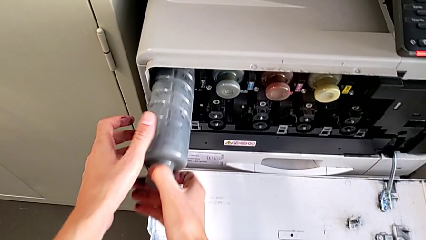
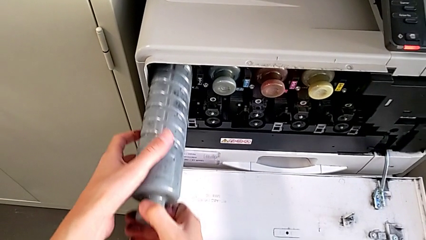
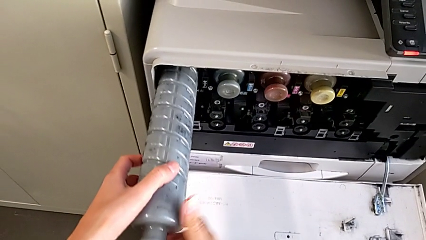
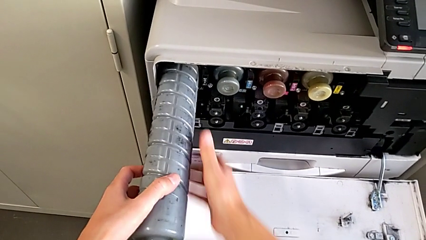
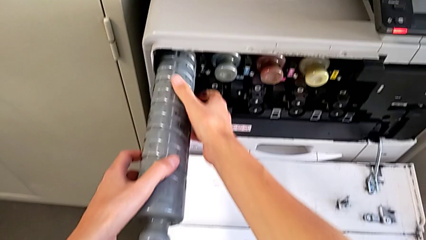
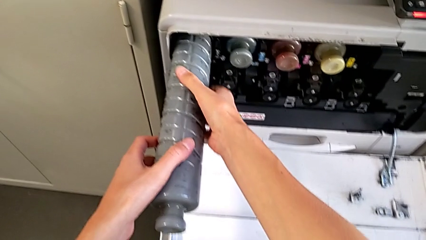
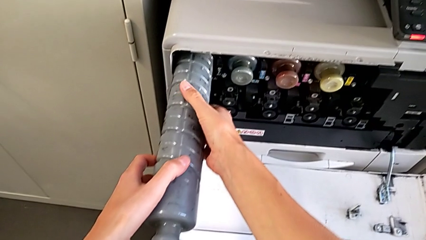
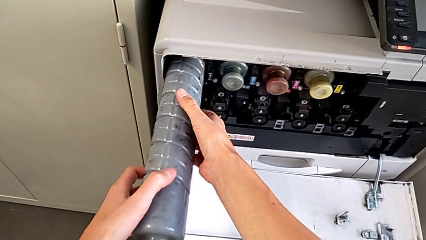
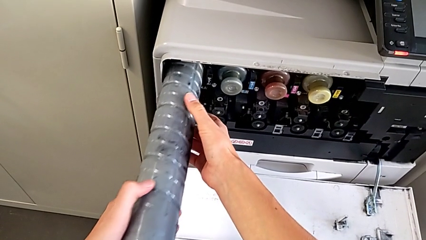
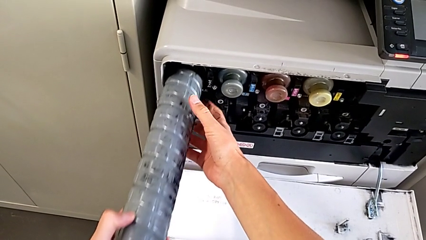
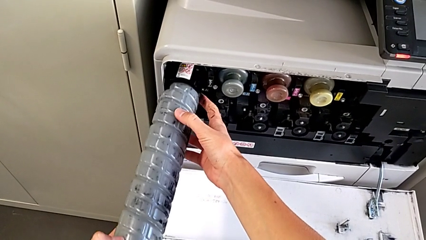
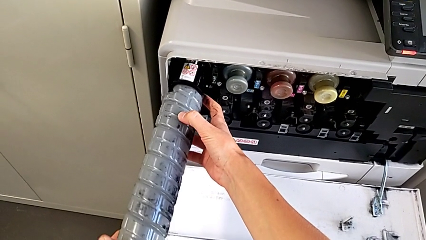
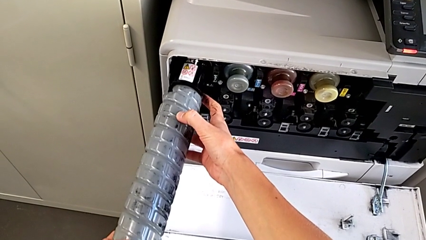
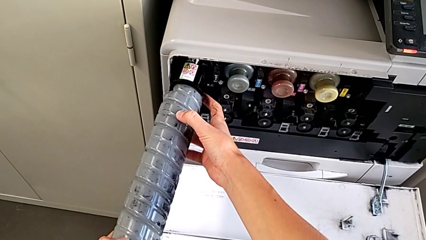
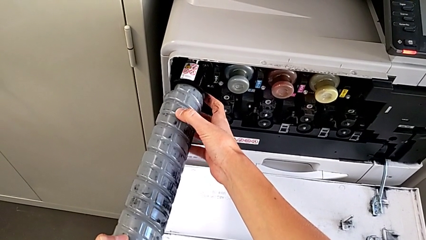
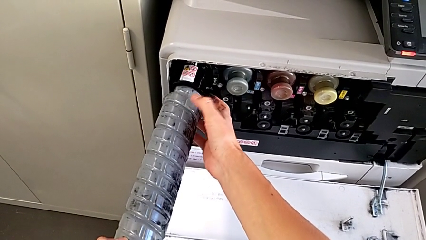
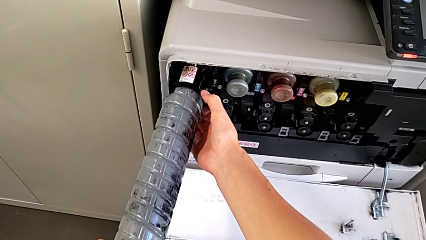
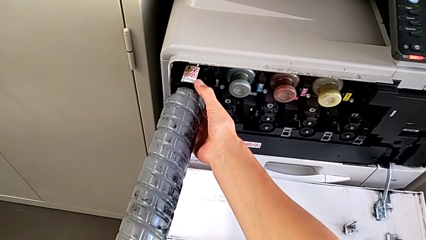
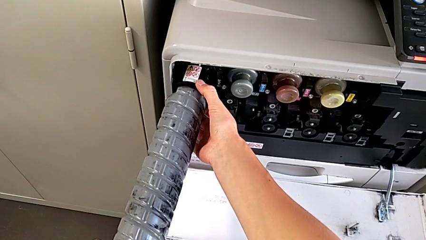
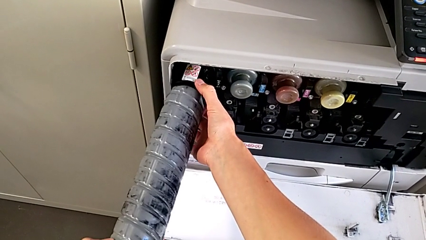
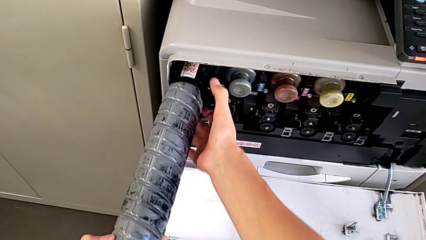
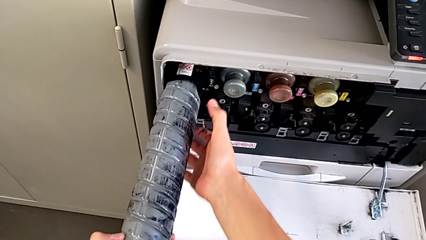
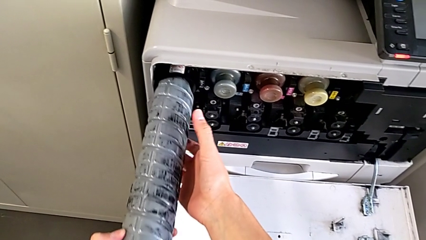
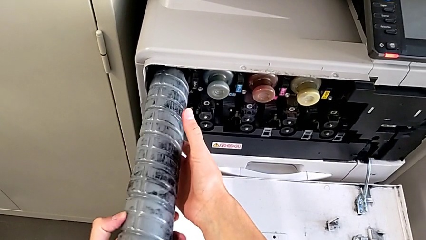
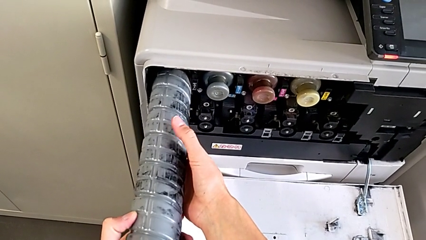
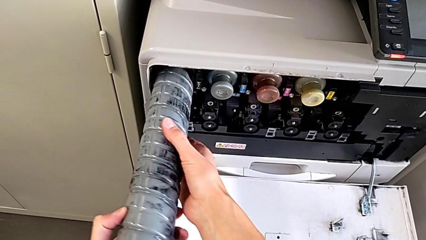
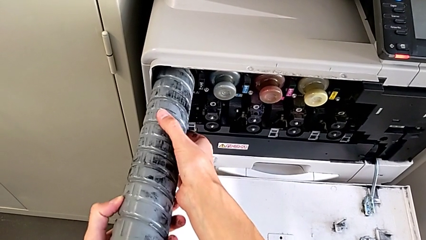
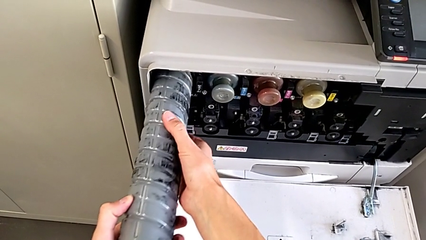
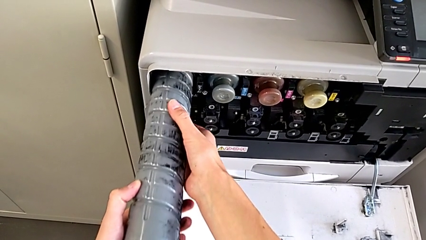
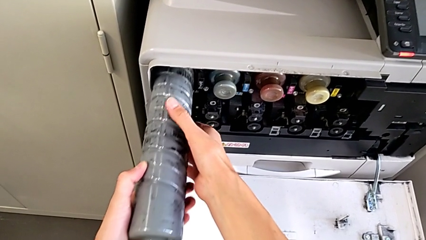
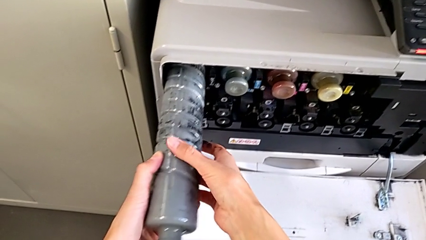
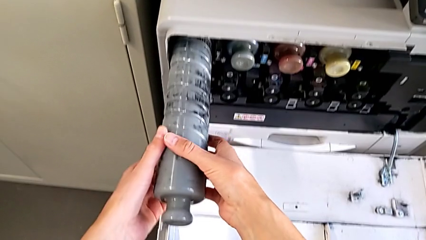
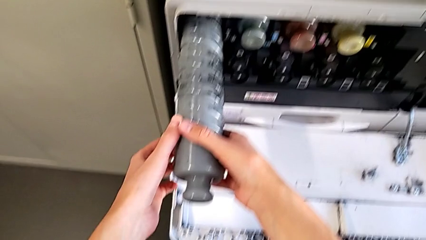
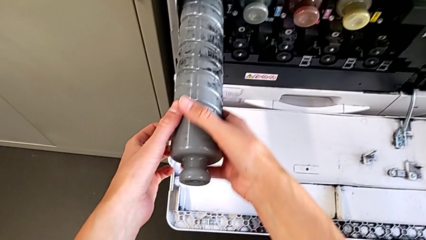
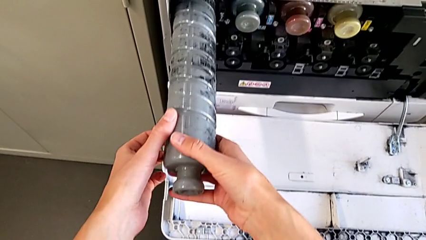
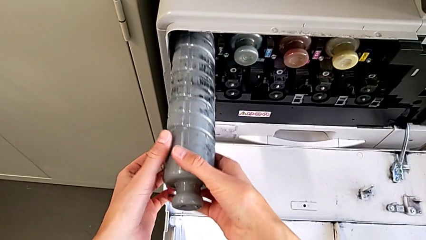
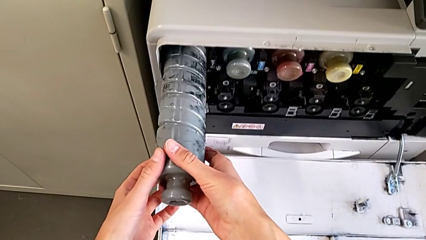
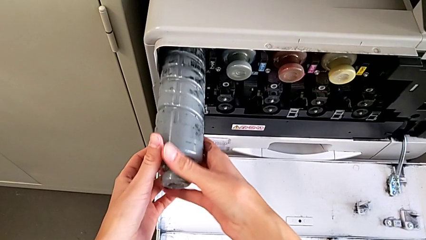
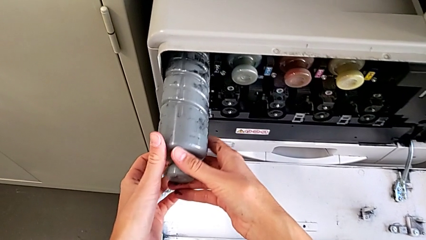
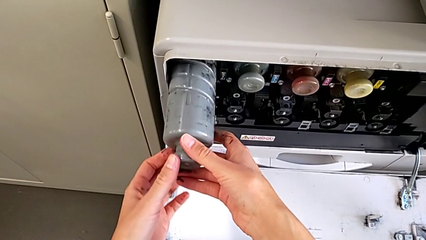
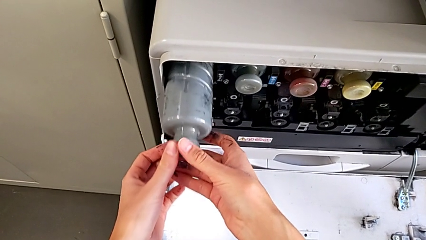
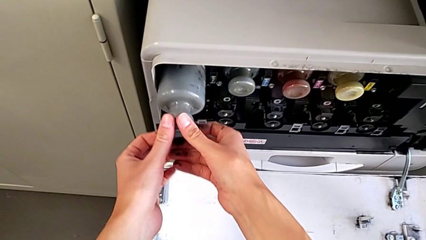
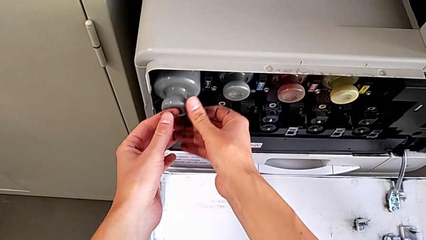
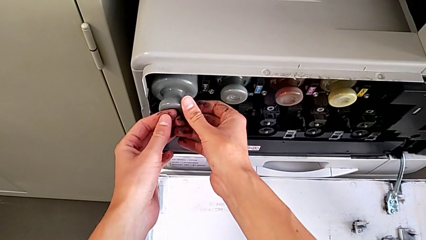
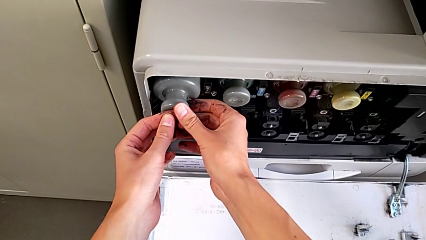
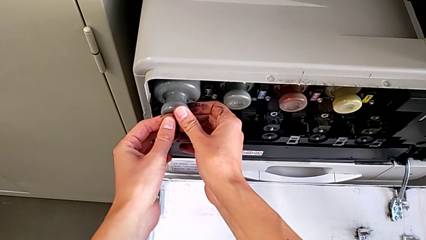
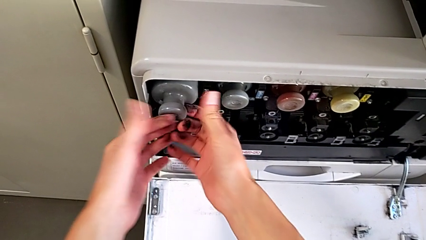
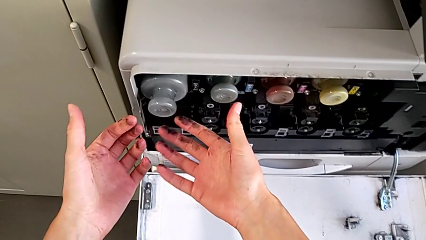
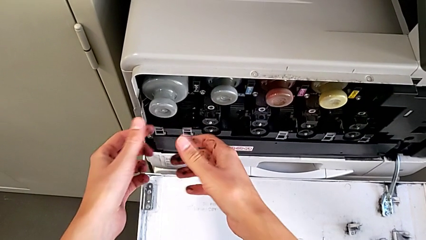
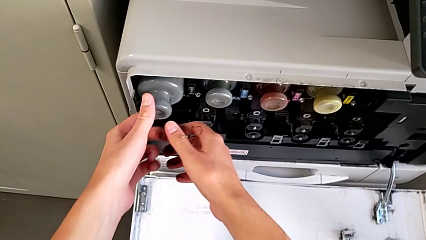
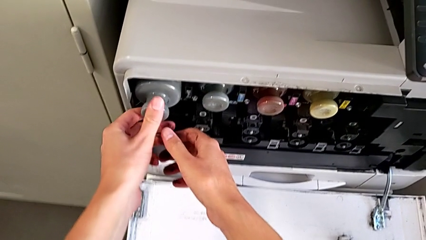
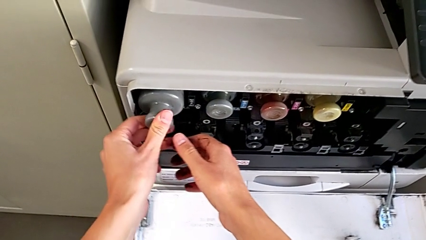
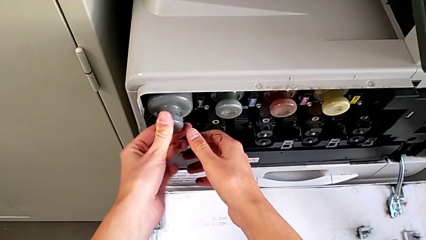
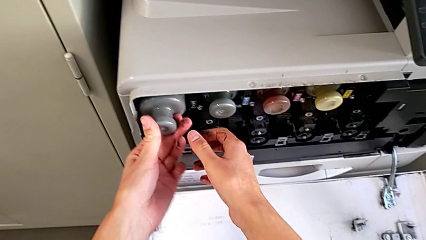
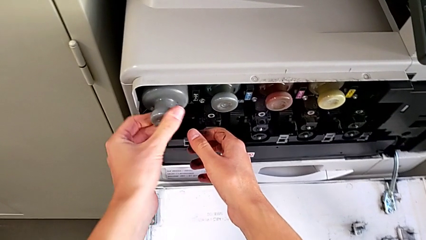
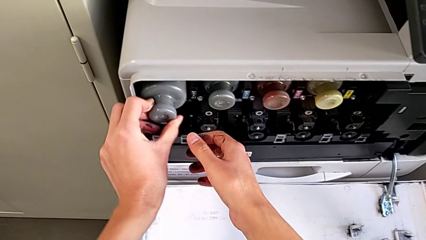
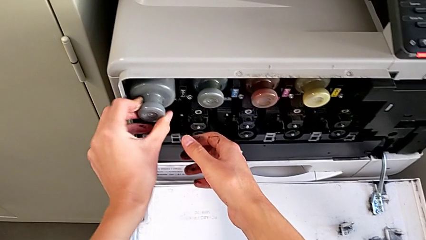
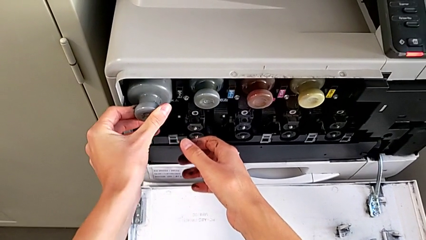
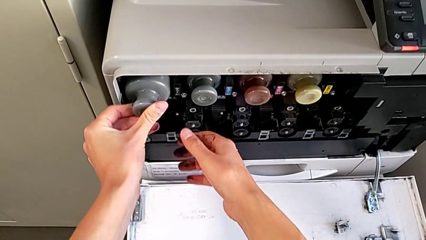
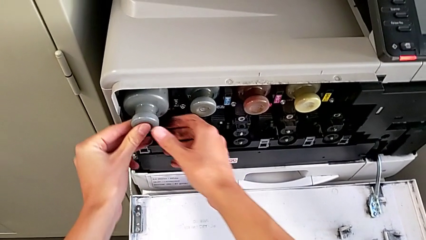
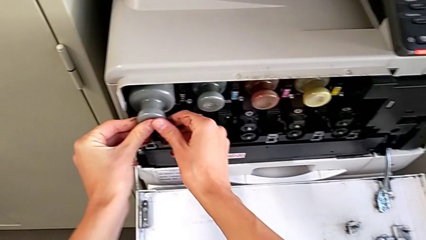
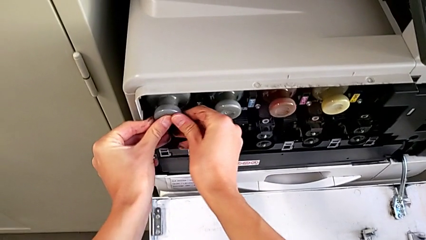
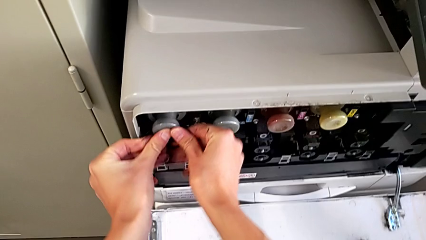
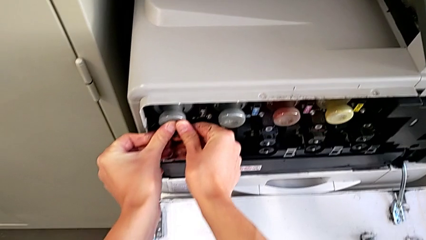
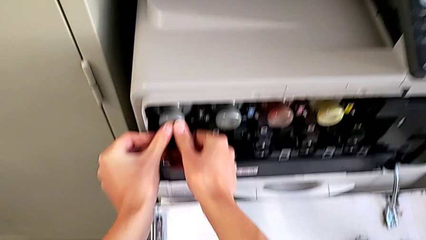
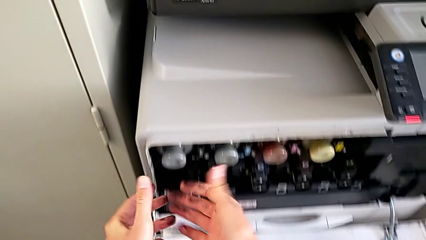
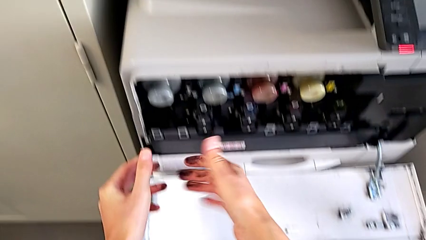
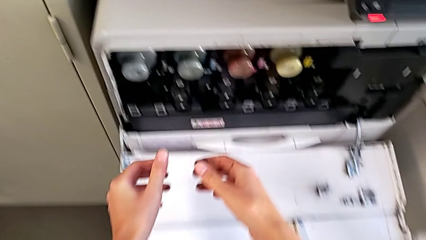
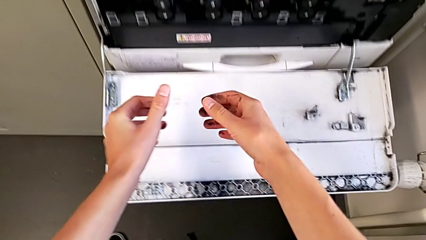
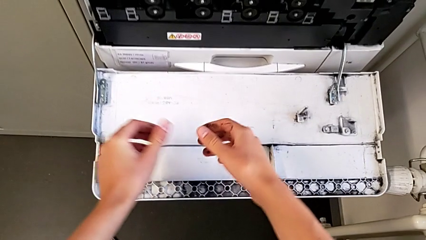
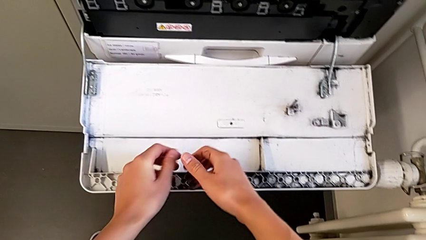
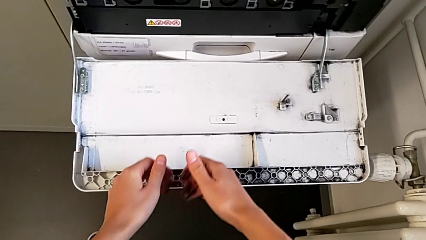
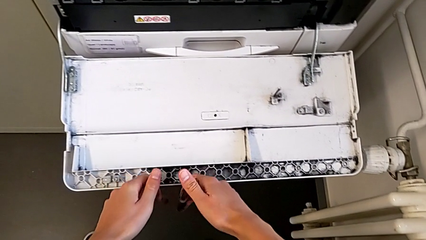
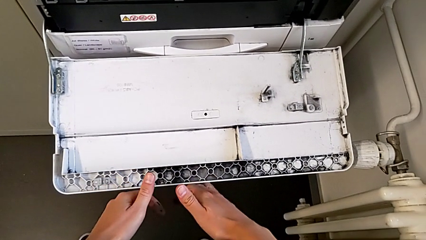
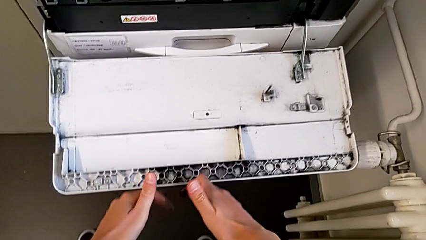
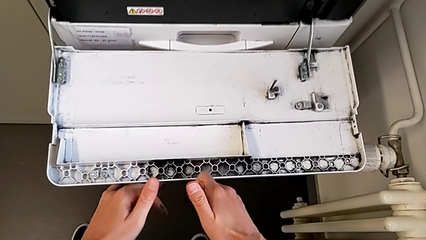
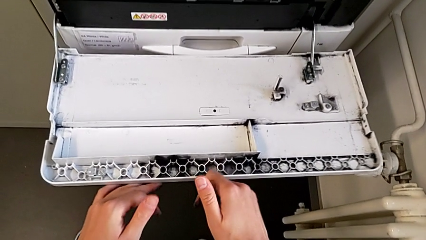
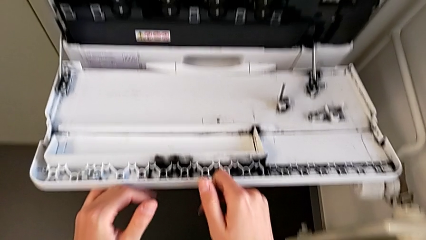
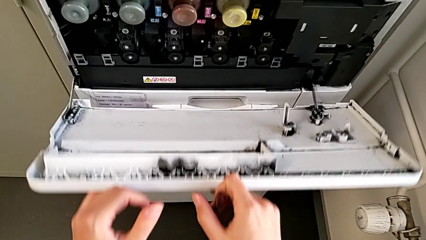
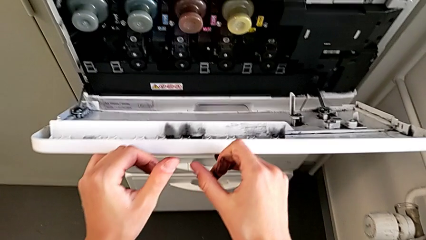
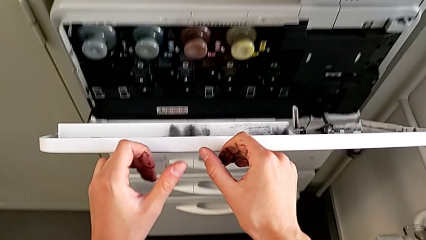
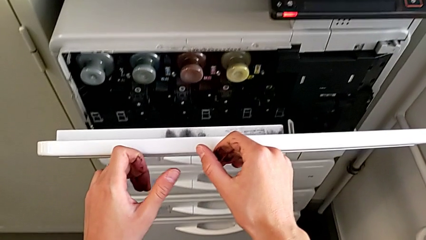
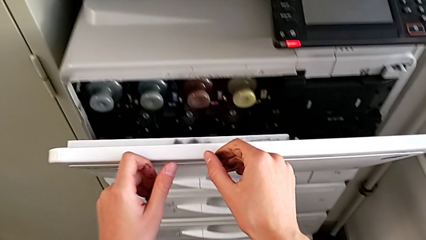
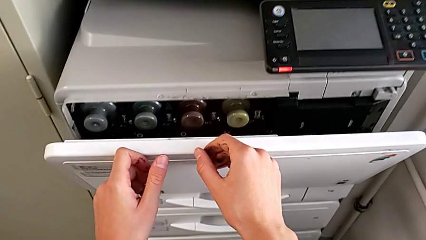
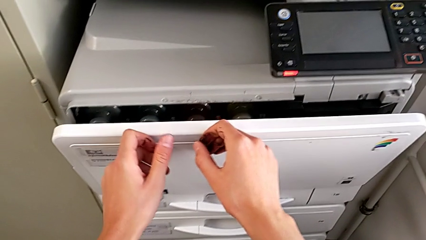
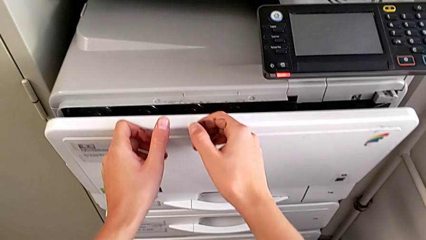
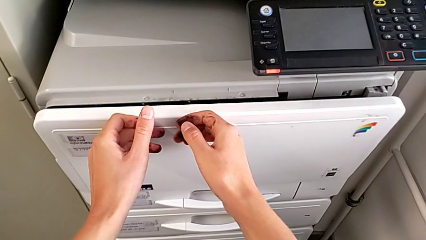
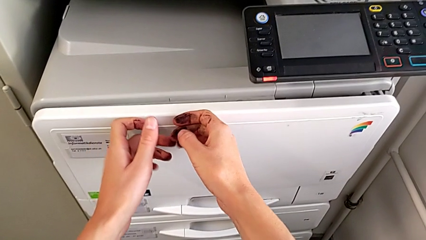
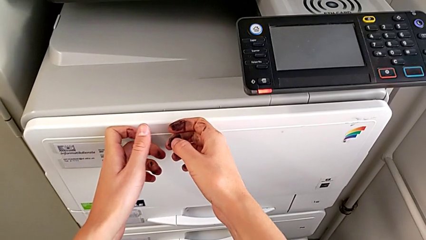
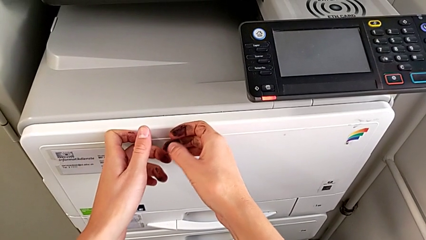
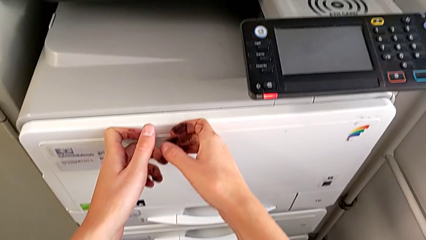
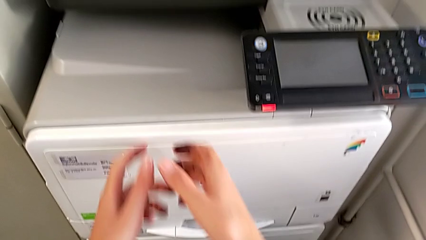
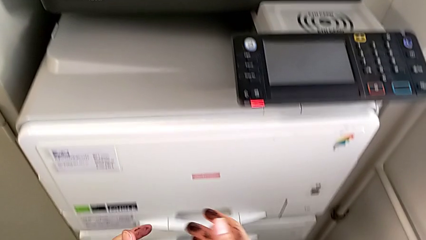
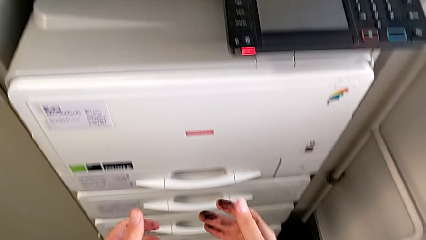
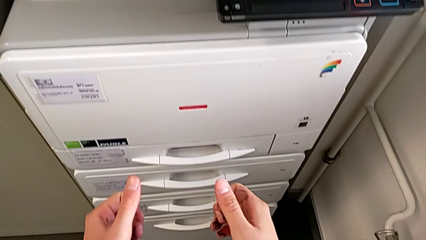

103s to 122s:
The camera wearer is exchanging the ink cartridge. They grab the new ink cartridge, rotate it, insert it, press it, wrongly rotate it, push it and close the cartridge gate.
